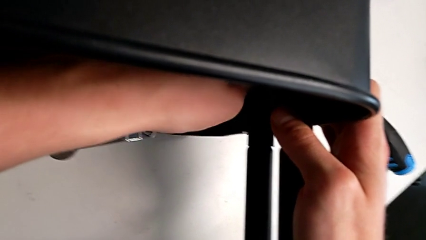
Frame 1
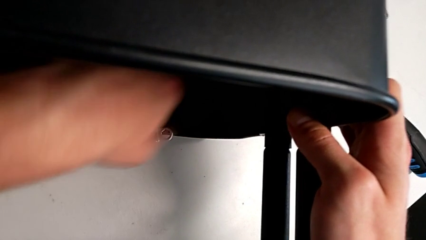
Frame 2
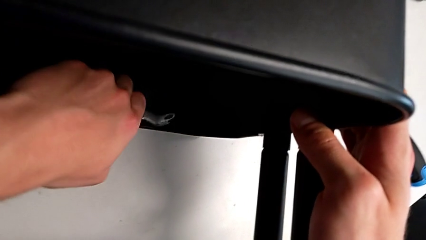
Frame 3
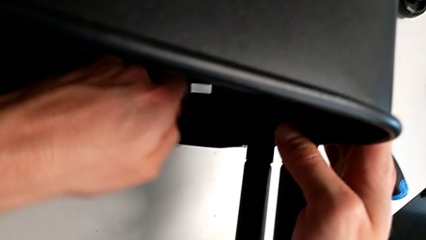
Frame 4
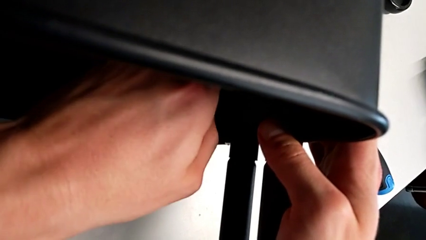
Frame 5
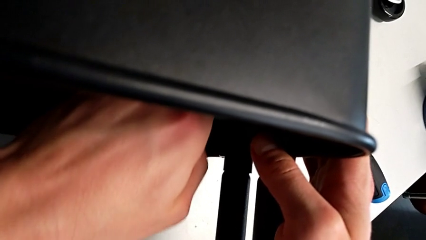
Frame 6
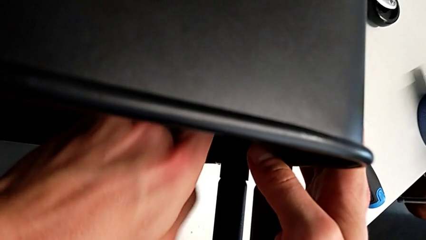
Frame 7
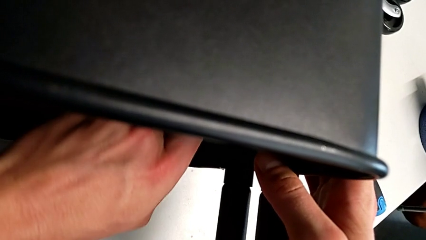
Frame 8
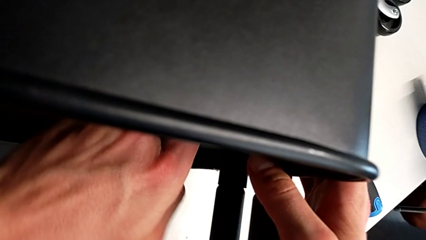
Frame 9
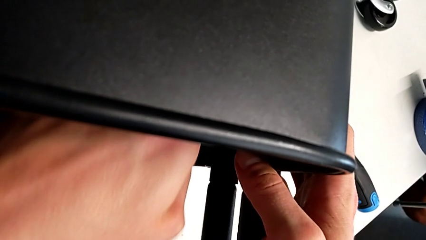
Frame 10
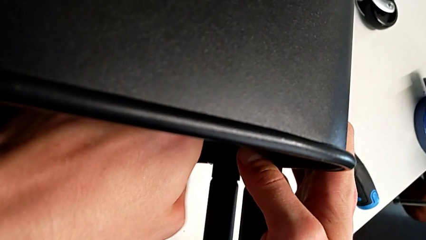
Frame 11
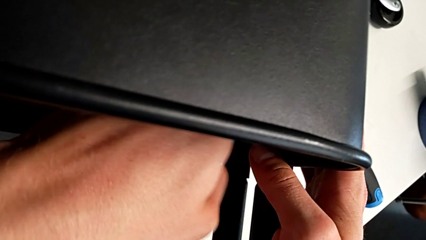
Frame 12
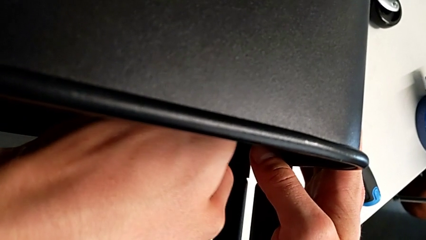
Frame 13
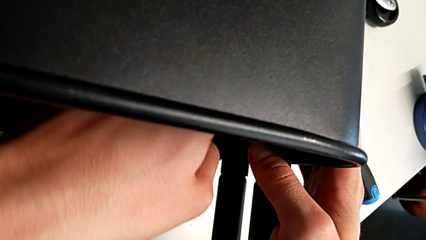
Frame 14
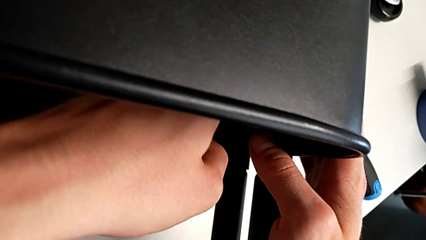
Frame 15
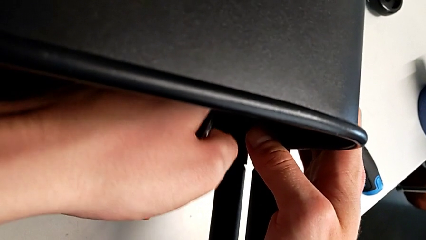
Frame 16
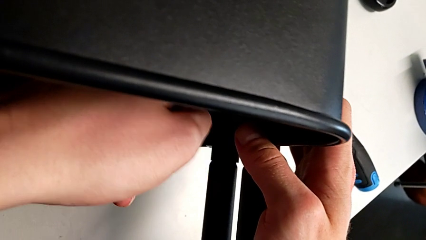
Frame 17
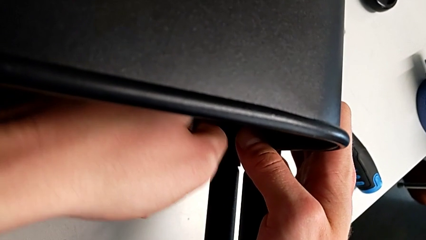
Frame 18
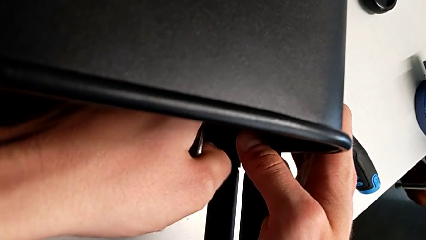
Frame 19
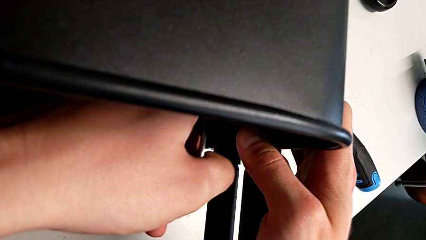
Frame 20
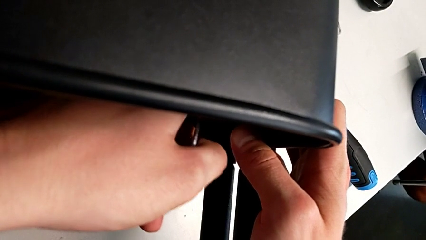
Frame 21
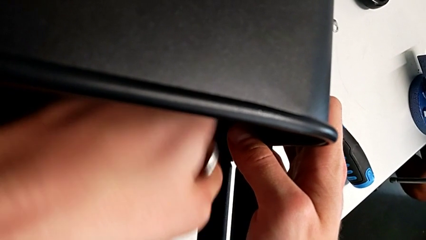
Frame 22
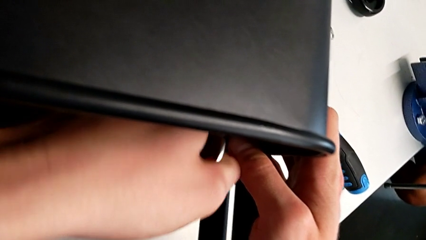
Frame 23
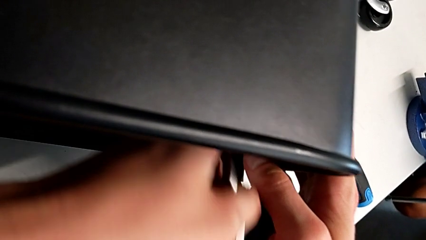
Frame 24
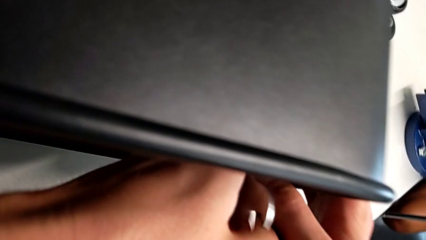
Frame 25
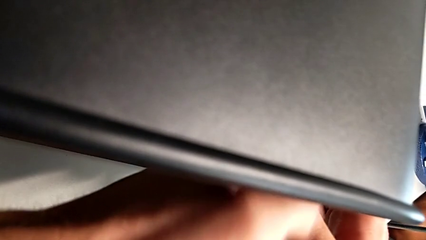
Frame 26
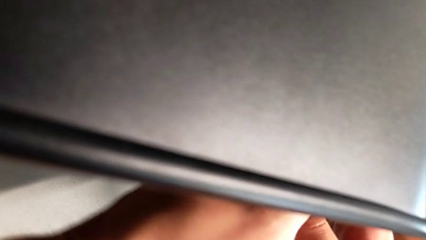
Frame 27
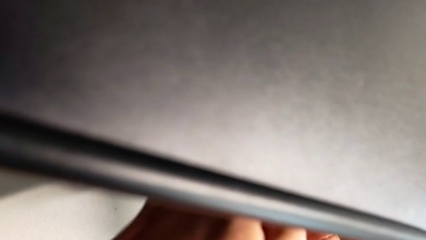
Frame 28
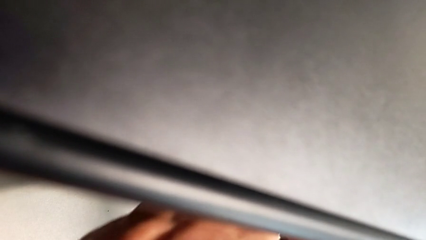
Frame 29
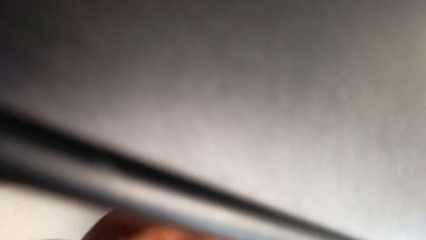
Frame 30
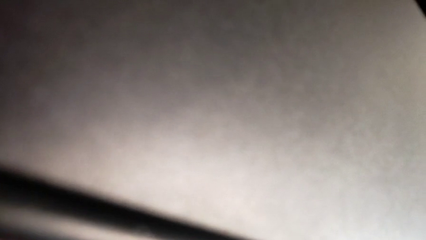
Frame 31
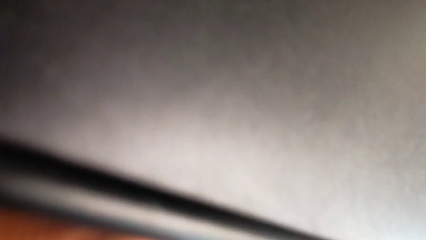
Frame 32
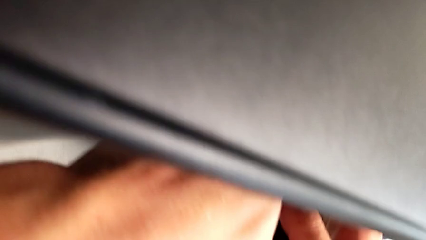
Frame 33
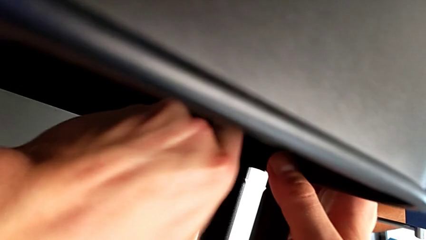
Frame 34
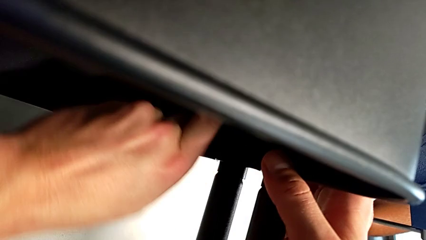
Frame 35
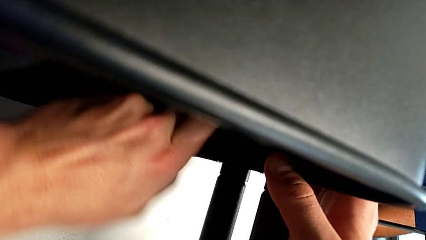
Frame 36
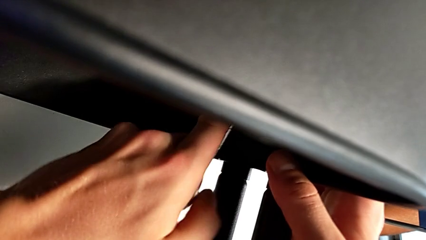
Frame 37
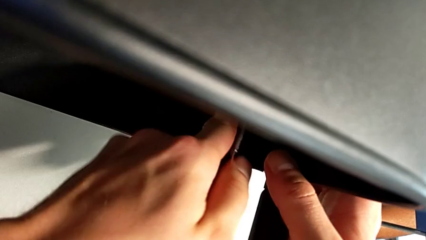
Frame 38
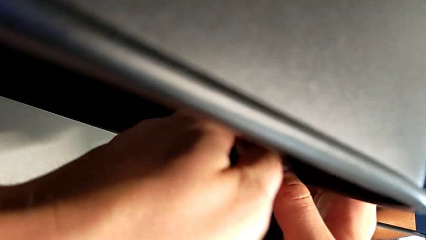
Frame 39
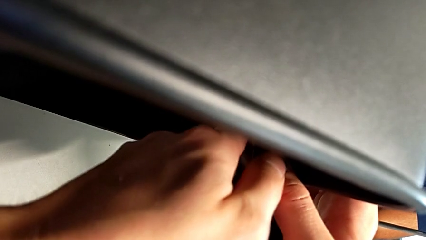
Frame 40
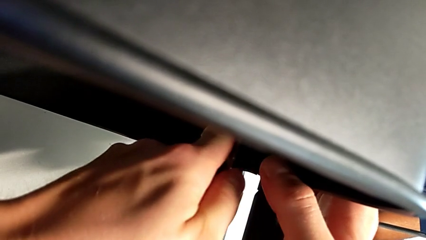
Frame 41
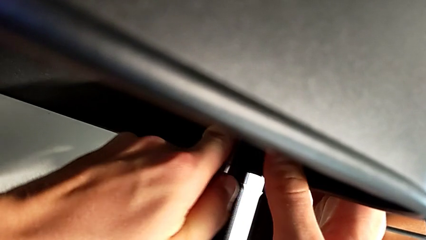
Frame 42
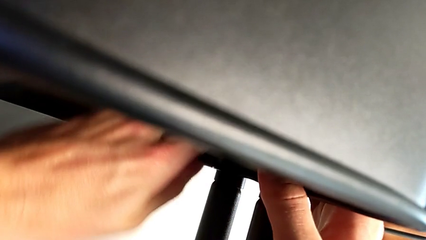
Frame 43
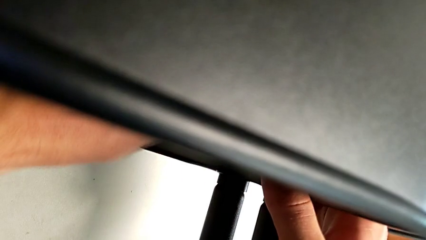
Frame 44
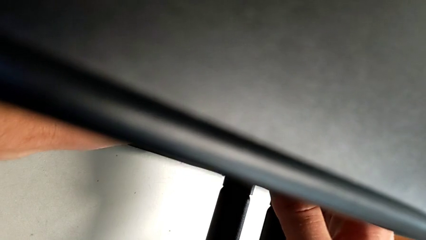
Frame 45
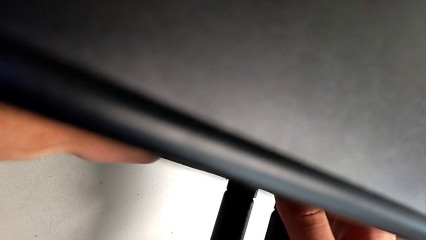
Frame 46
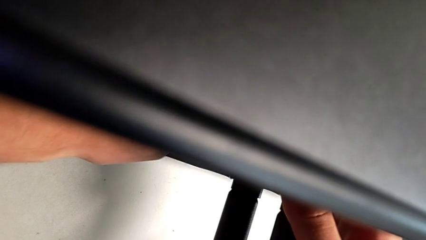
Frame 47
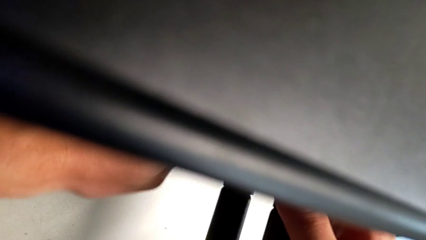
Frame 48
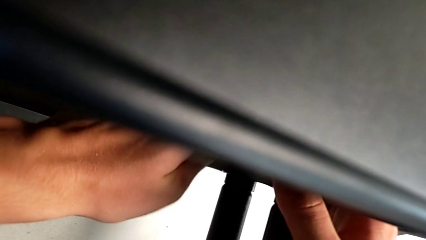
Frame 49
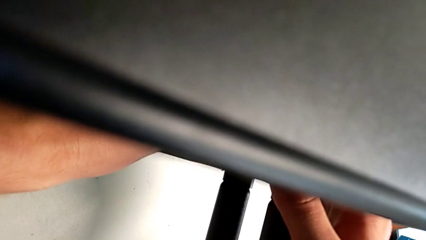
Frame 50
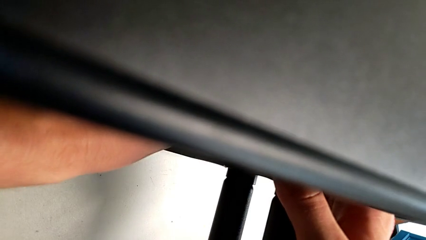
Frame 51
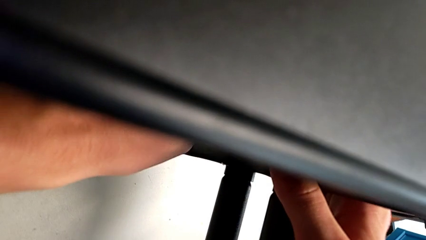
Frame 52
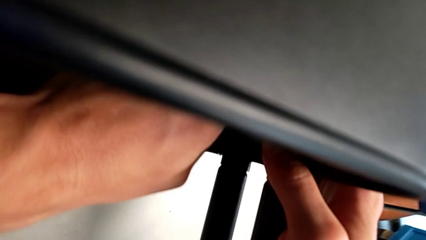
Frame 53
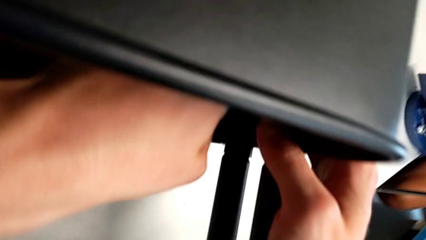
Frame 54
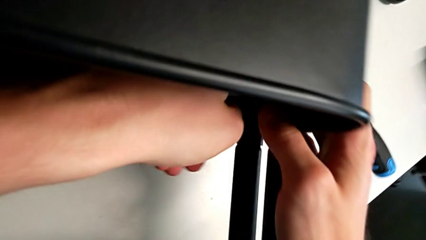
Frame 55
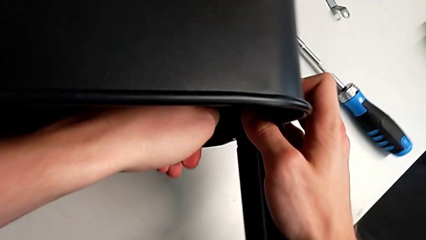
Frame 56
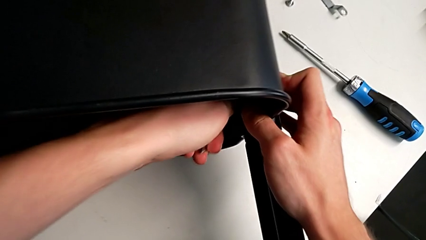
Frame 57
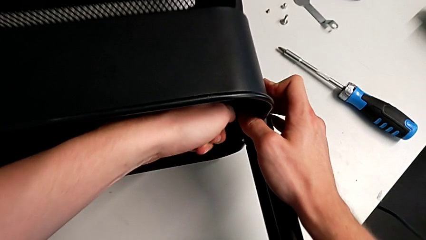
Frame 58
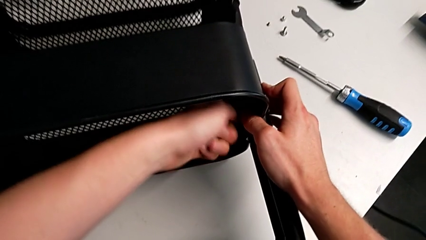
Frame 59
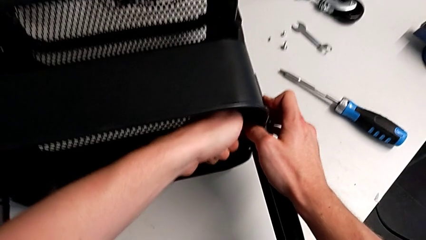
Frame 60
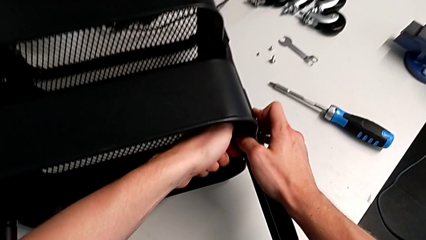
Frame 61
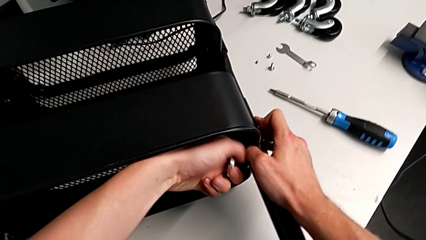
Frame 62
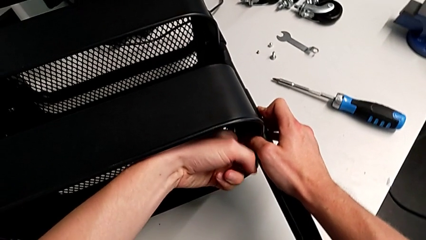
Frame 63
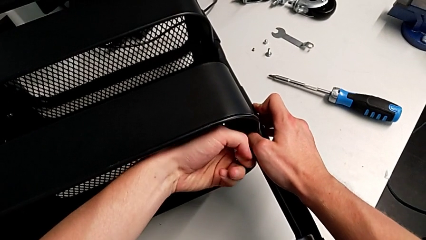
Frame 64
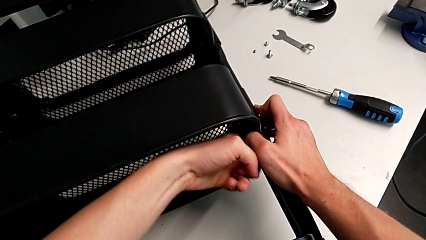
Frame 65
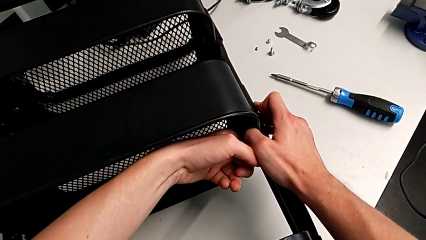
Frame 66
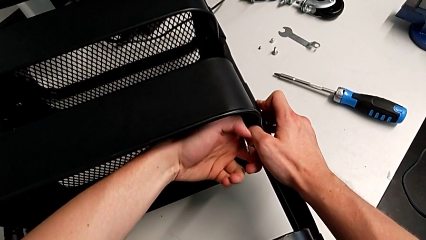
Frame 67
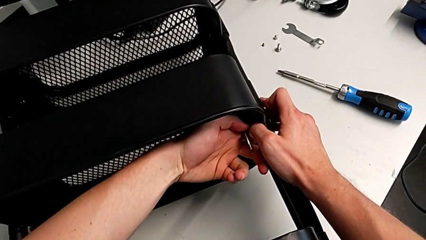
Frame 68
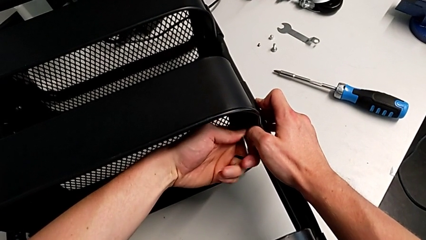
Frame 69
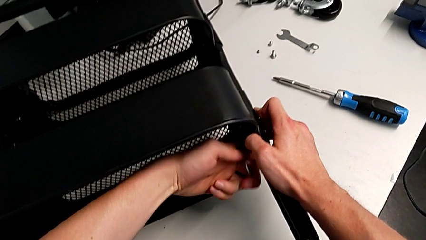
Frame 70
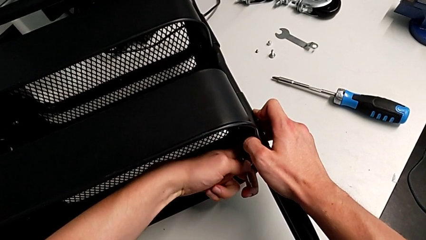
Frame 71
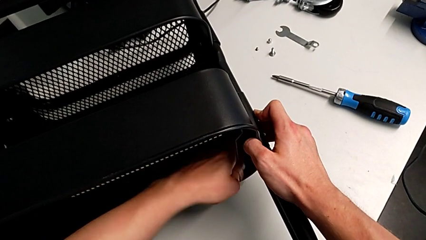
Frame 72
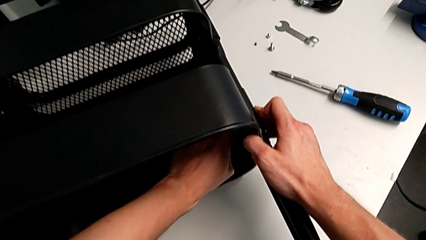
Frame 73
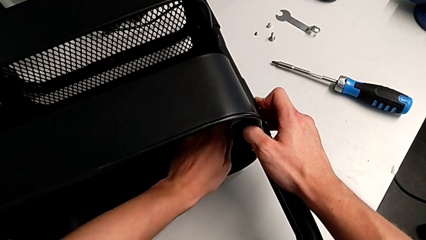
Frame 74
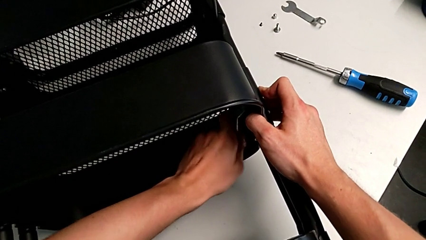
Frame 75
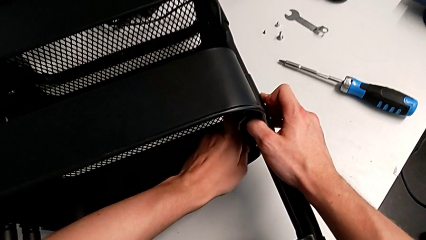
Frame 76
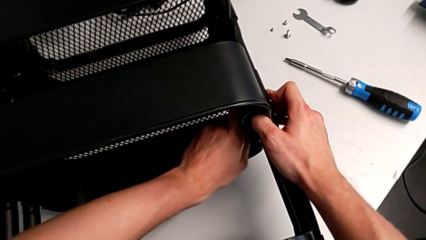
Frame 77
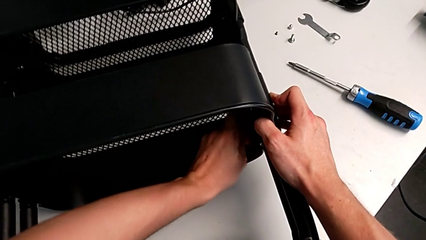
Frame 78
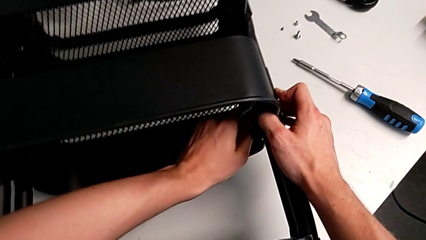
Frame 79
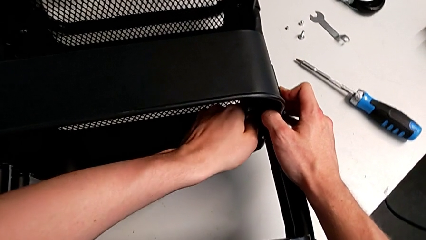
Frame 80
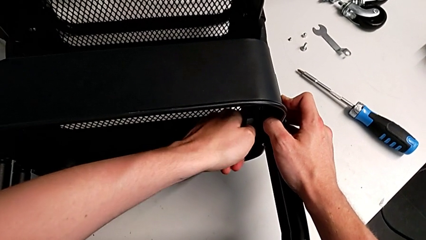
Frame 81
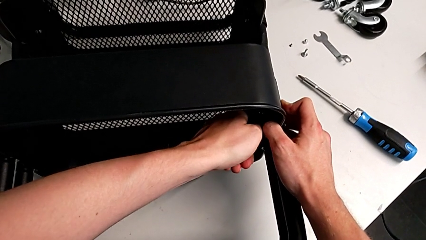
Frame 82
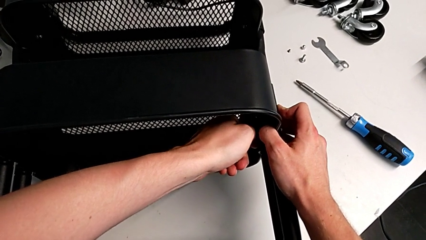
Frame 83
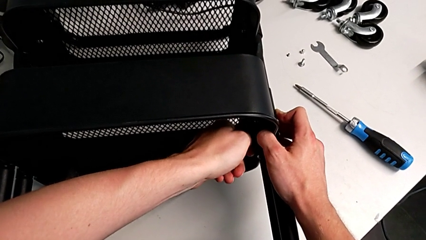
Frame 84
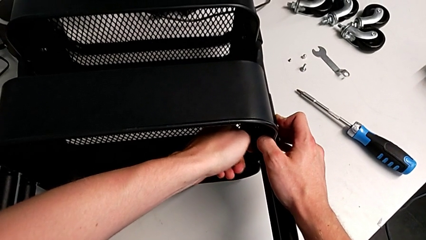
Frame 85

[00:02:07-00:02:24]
The camera wearer is attempting to unscrew the second screw from the middle tray. They keep unscrewing the screw.
